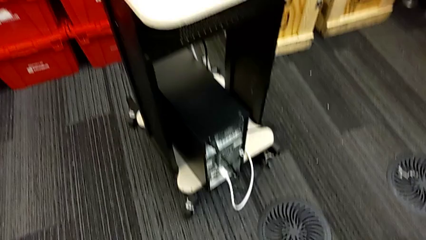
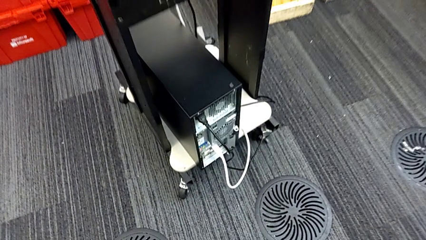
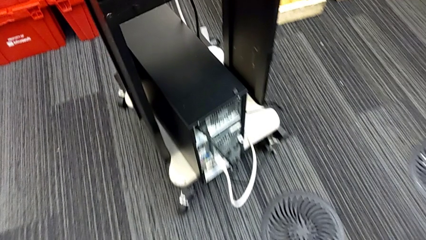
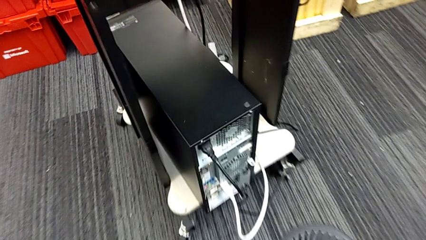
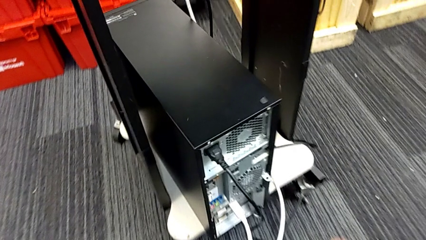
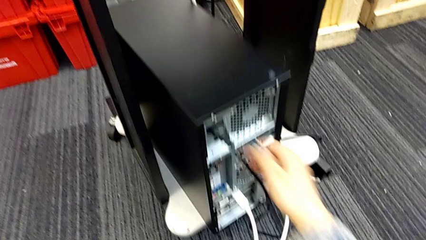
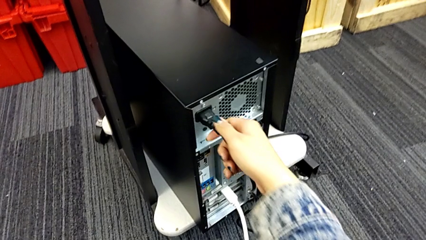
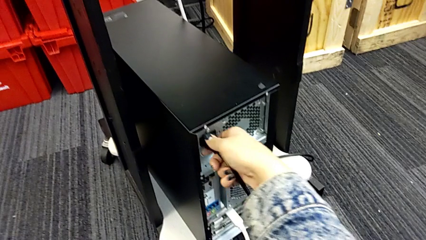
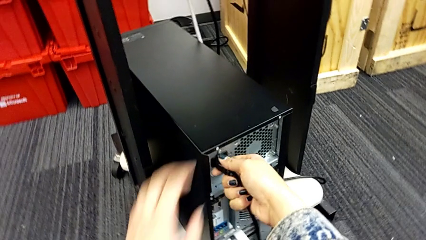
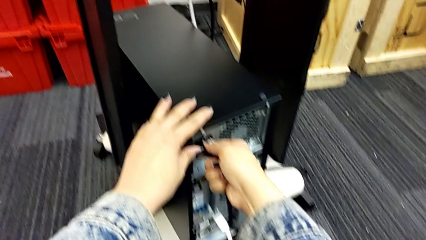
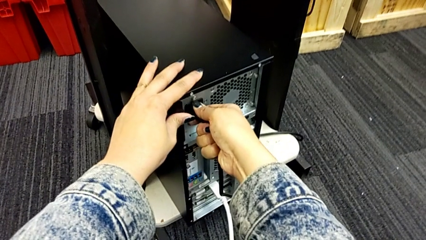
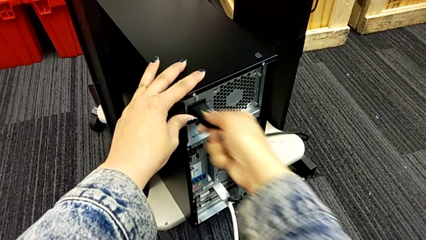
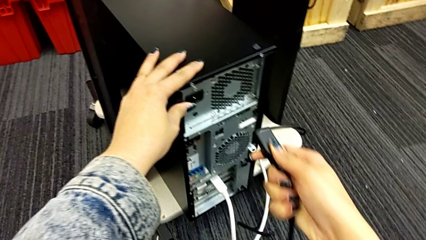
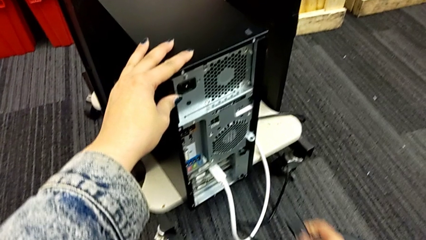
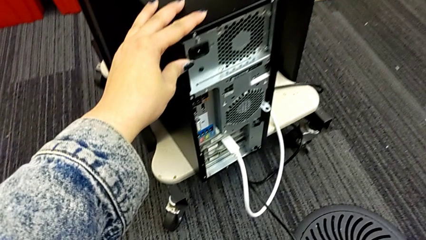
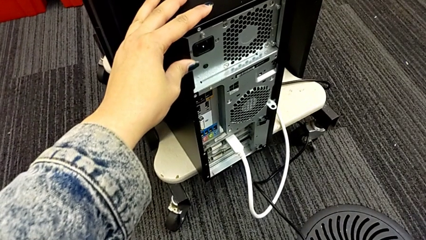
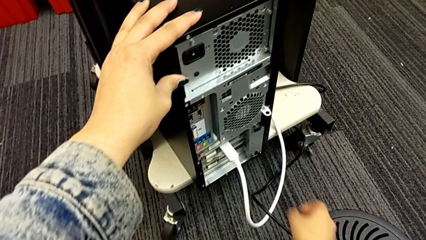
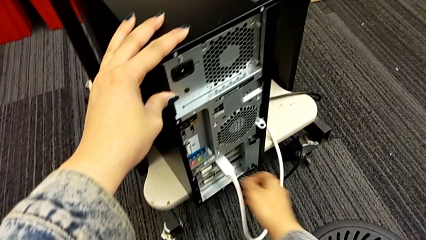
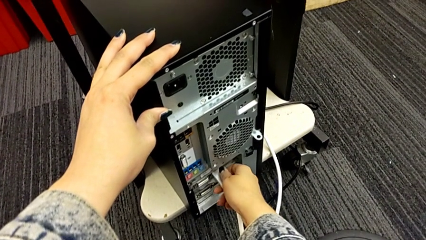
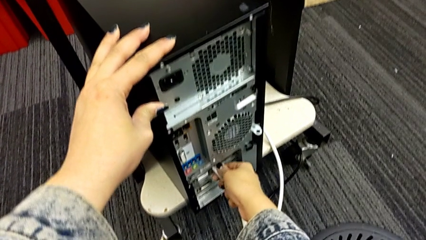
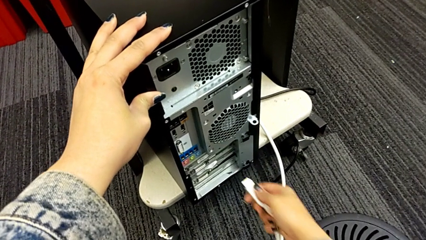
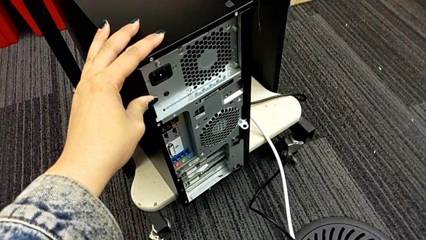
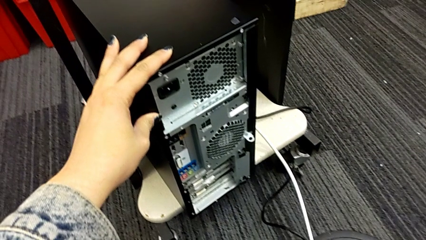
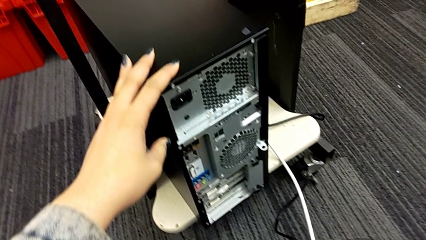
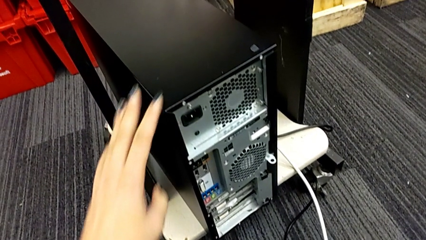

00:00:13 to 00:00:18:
The camera wearer unplugs the computer tower. They grab the cable power supply, withdraw it and withdraw the HDMI cable.

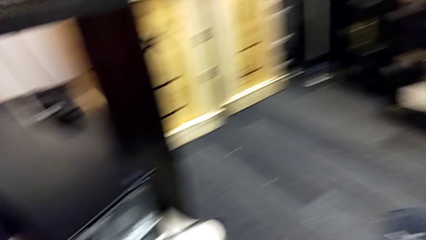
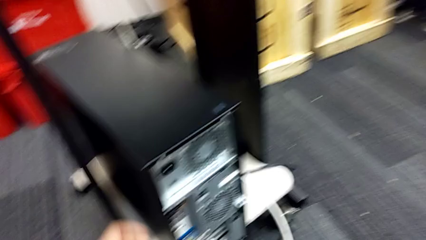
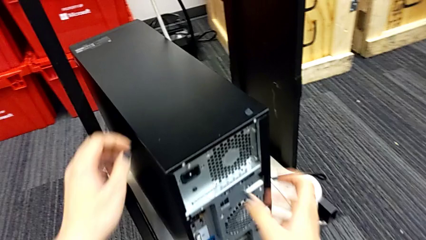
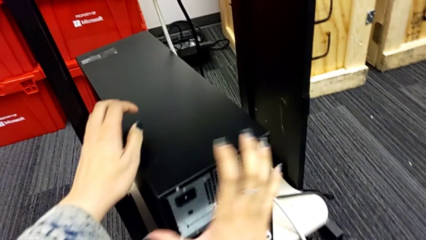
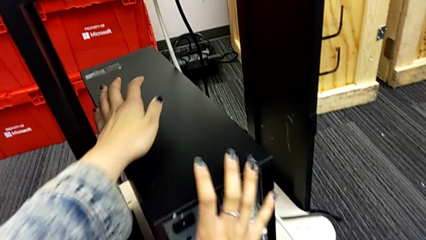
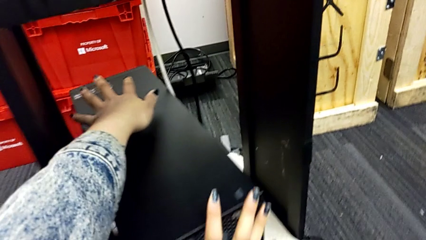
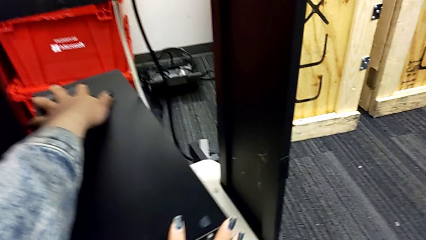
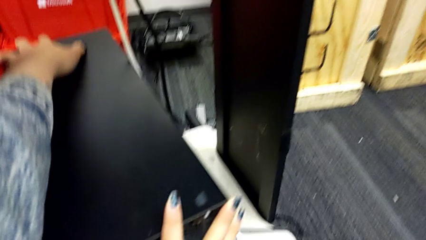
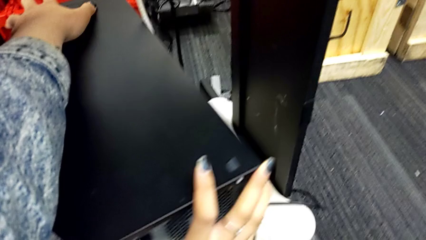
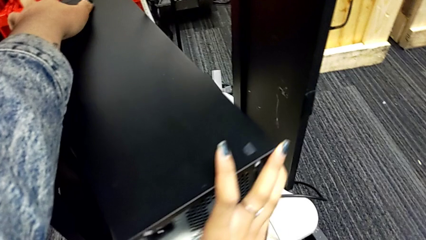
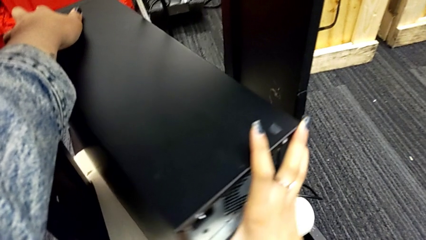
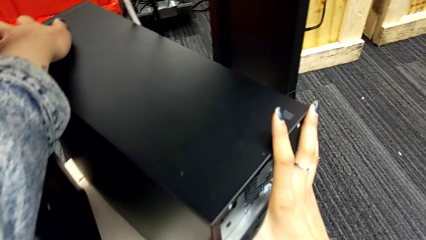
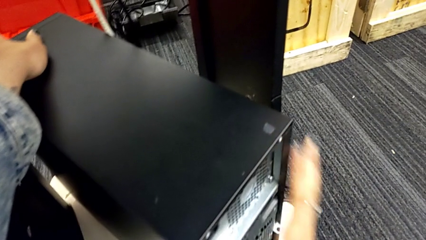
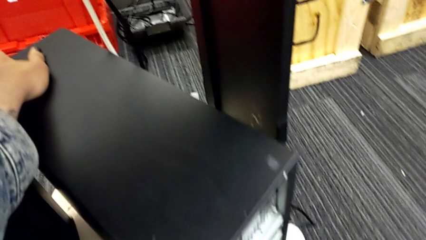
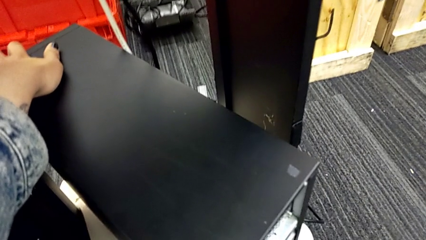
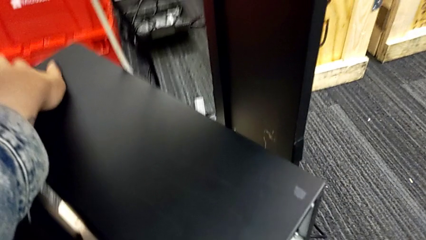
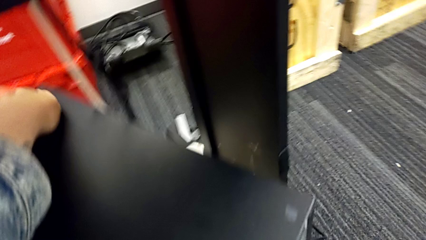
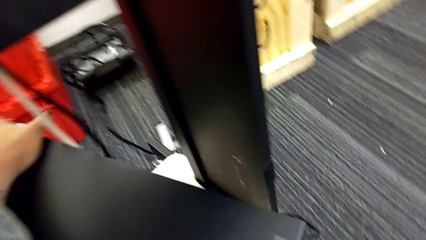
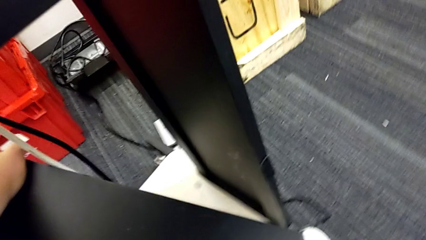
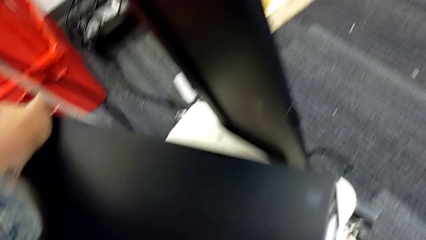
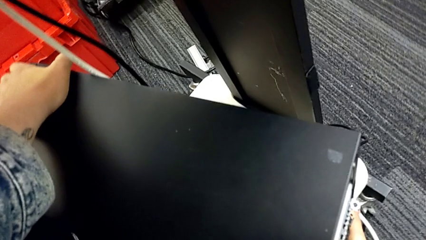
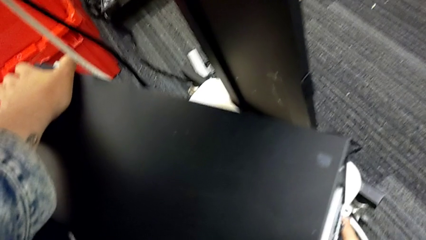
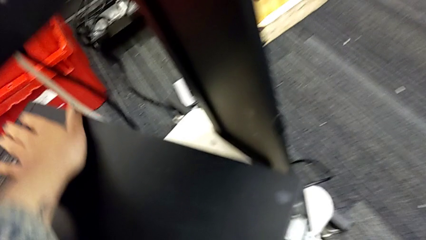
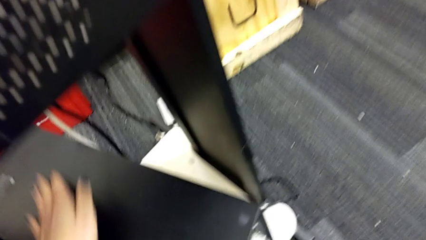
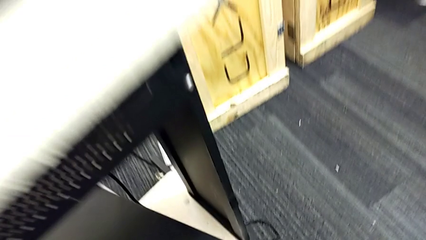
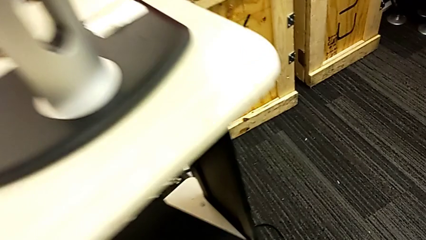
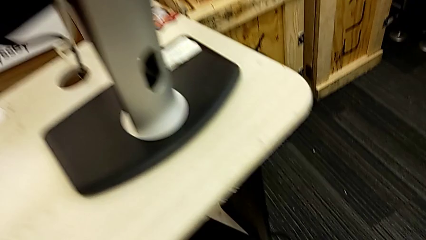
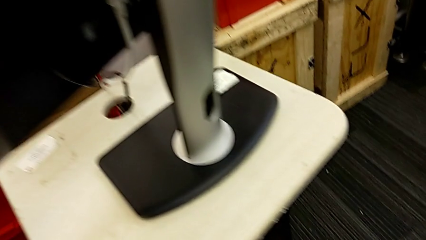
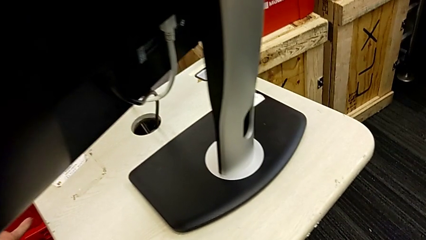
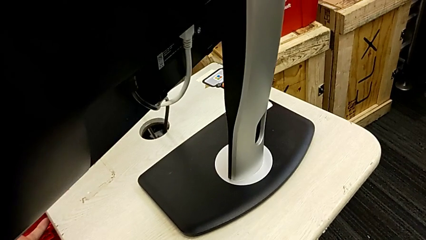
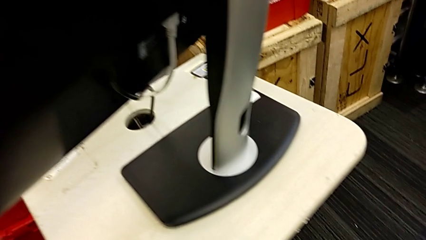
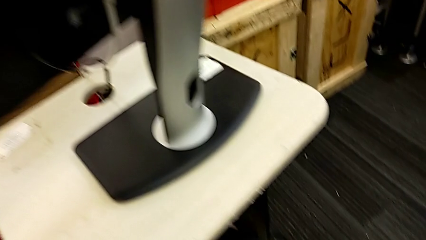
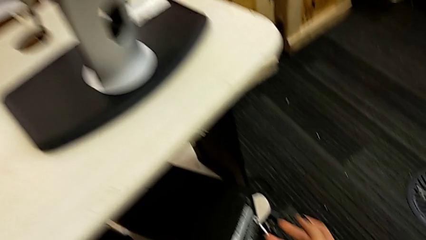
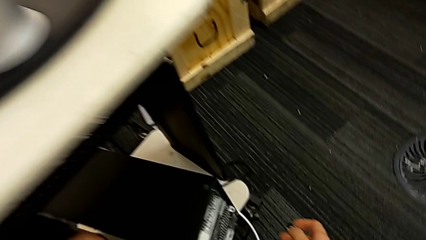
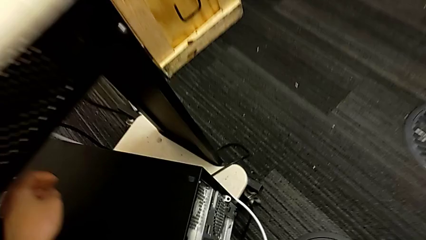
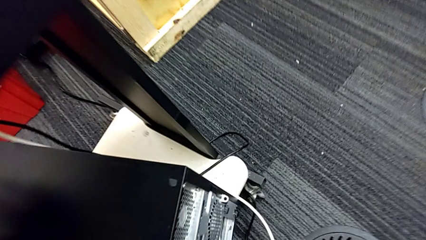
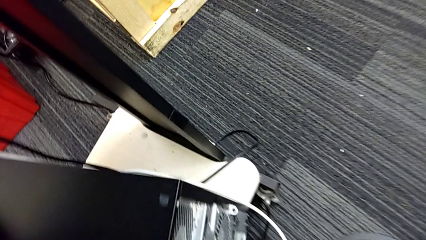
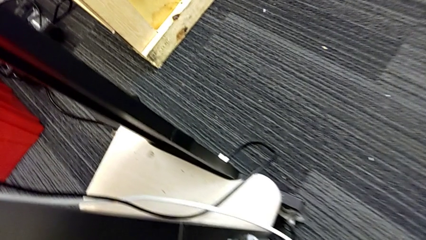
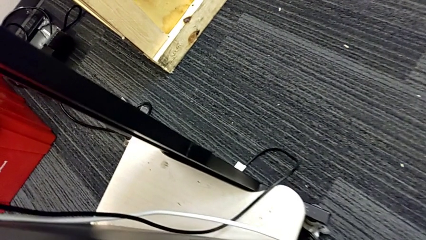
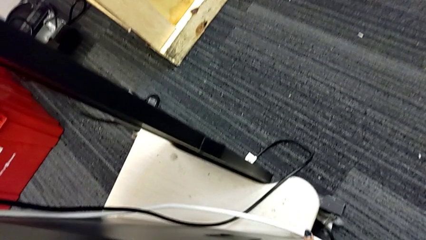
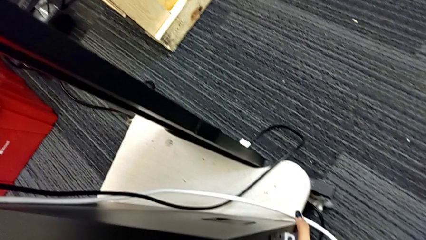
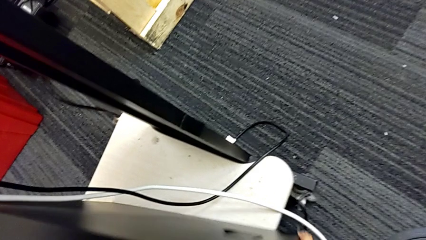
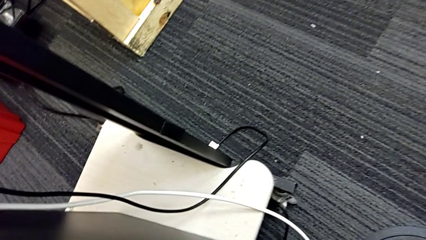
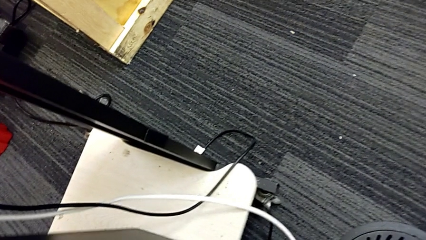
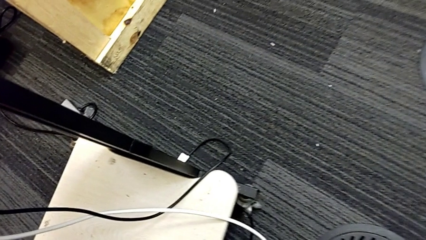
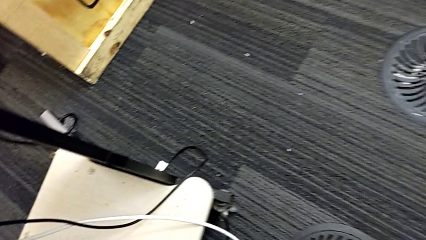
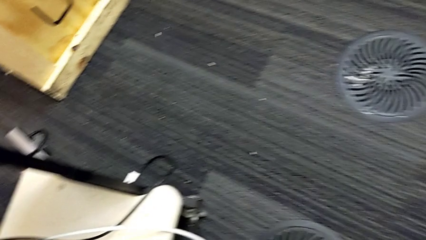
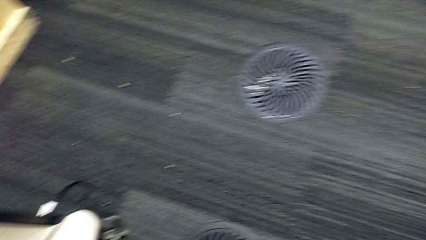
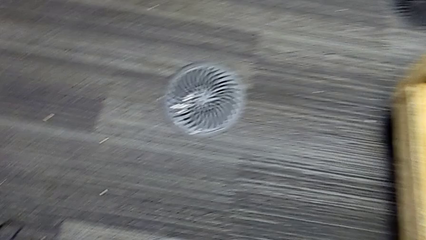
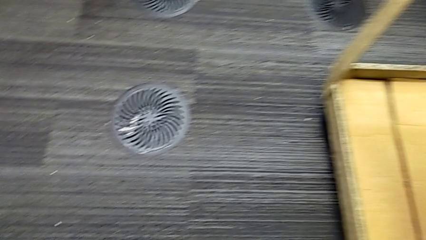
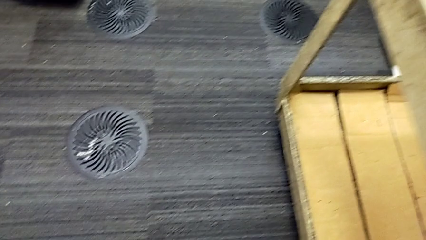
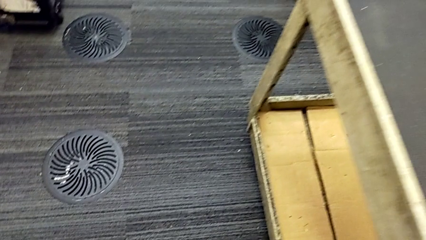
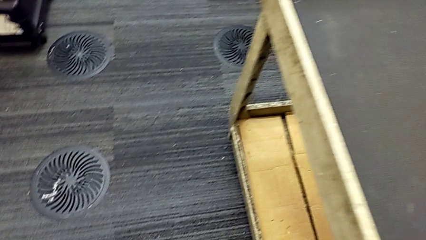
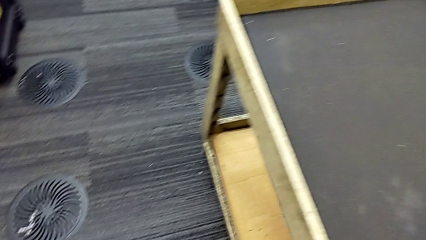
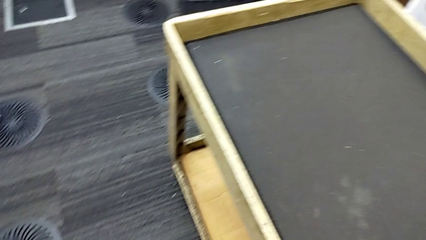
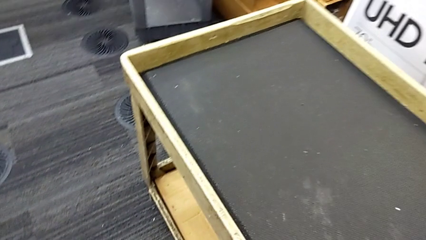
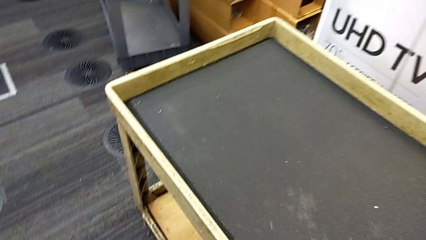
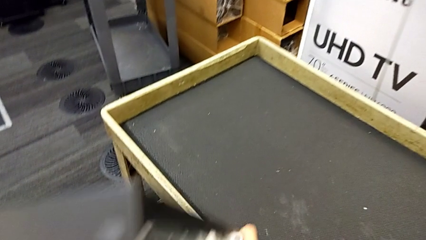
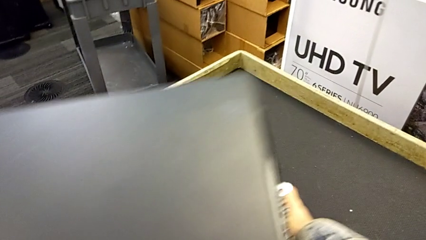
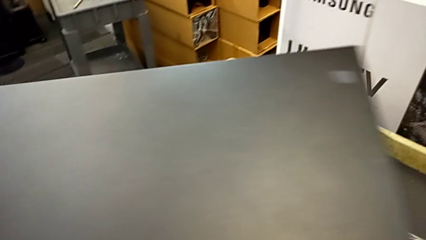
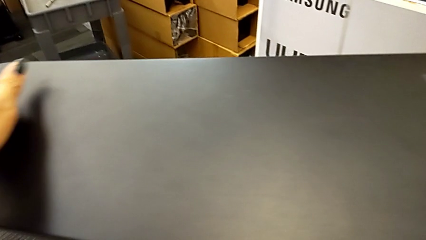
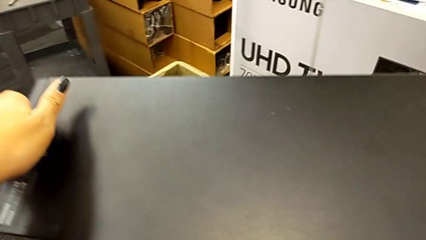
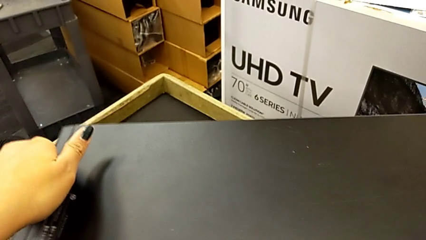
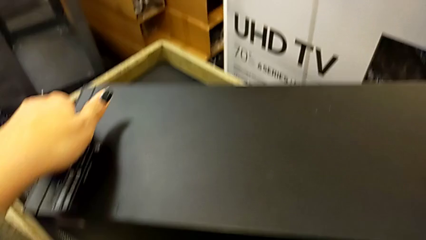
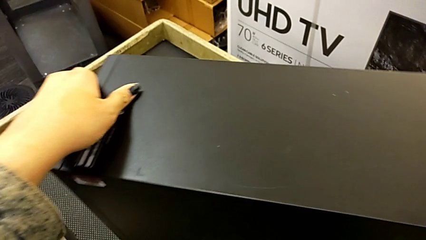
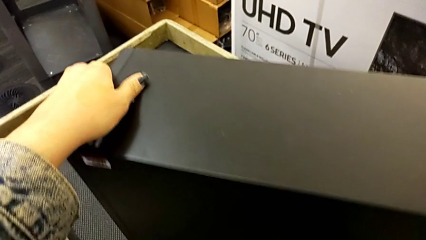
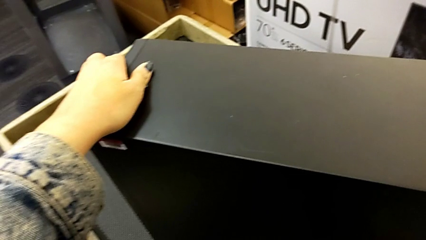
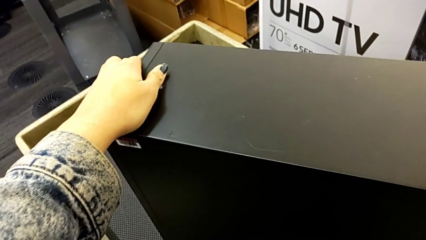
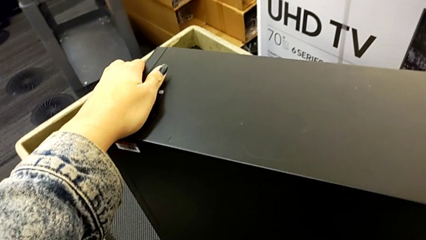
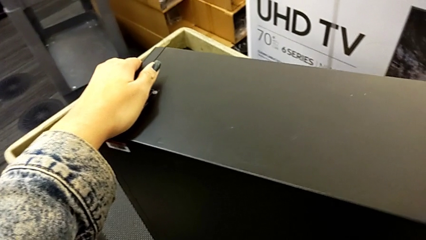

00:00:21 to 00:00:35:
The camera wearer is putting the computer tower on the table. They grab the computer tower, rotate it, lift it and stand it.
